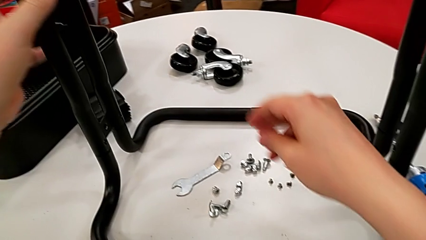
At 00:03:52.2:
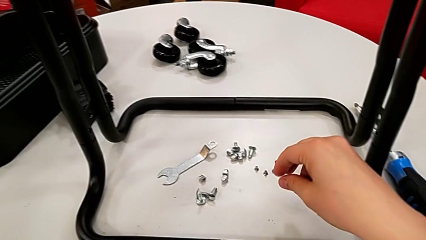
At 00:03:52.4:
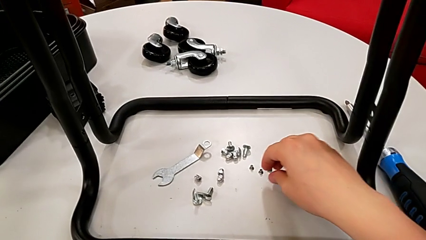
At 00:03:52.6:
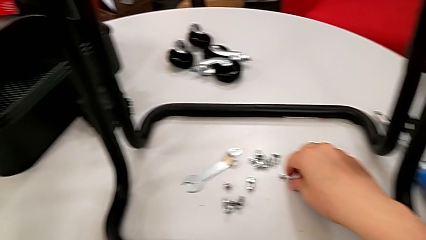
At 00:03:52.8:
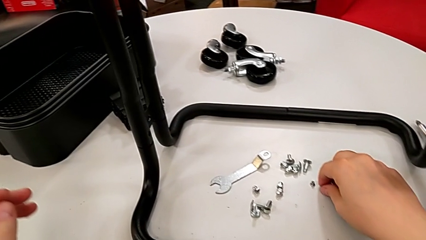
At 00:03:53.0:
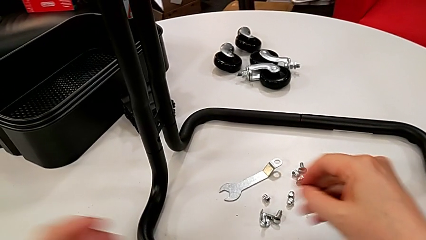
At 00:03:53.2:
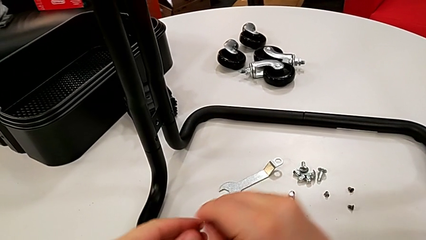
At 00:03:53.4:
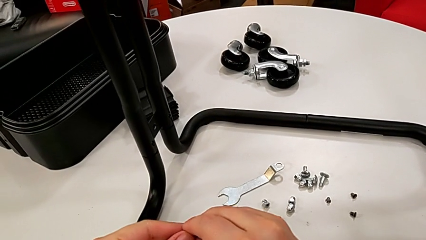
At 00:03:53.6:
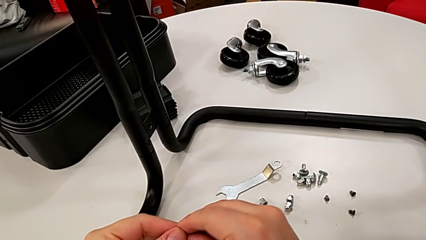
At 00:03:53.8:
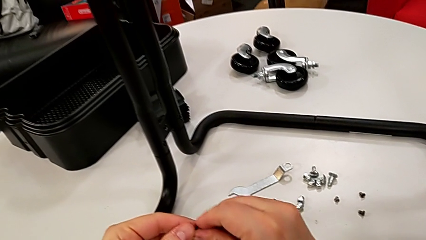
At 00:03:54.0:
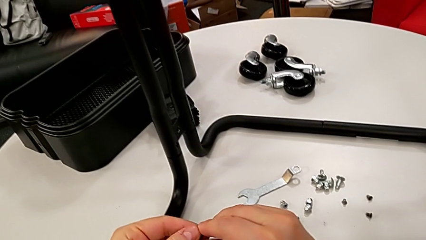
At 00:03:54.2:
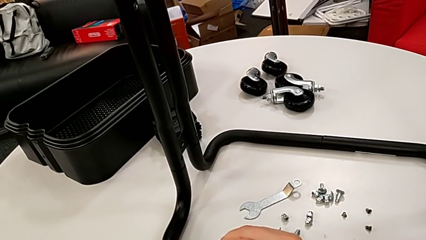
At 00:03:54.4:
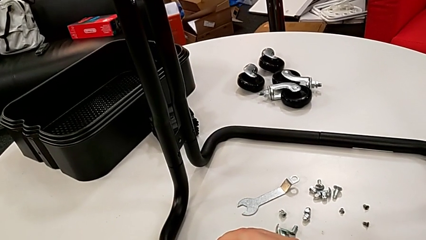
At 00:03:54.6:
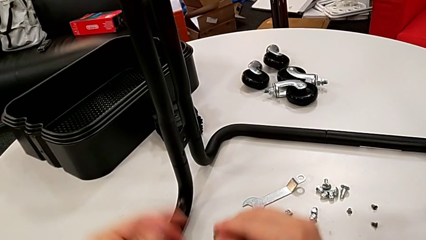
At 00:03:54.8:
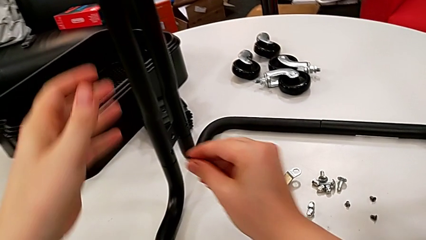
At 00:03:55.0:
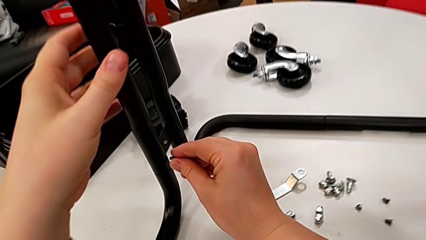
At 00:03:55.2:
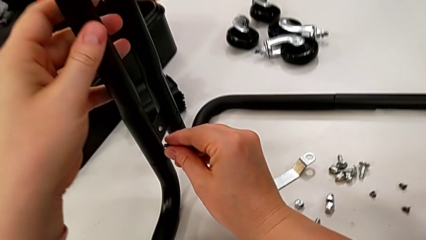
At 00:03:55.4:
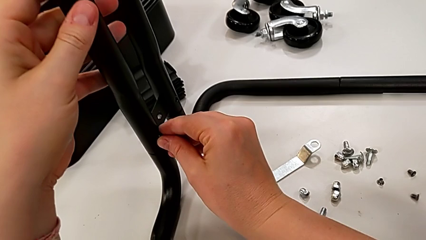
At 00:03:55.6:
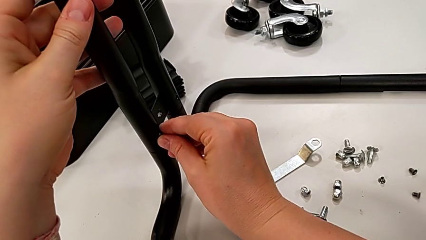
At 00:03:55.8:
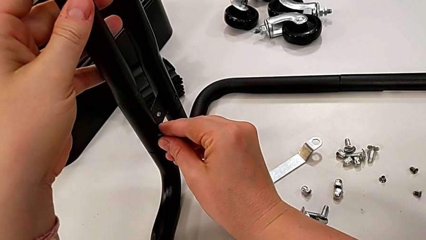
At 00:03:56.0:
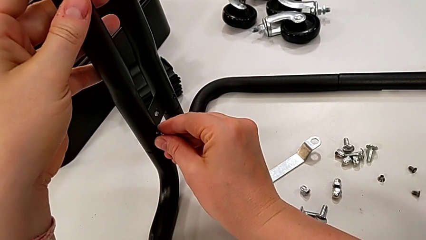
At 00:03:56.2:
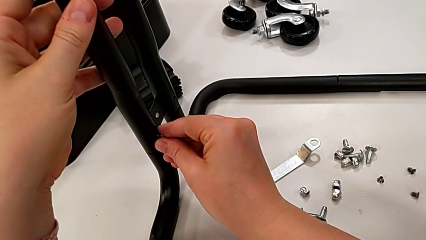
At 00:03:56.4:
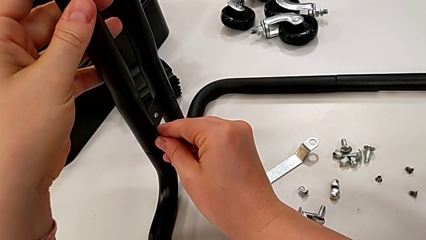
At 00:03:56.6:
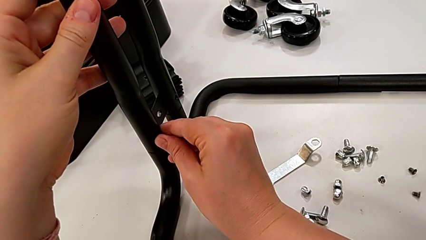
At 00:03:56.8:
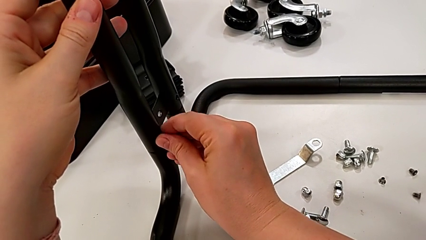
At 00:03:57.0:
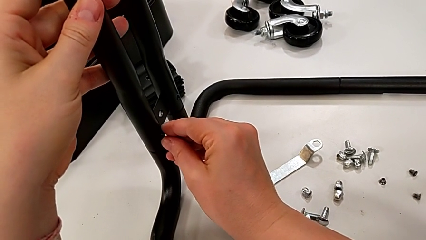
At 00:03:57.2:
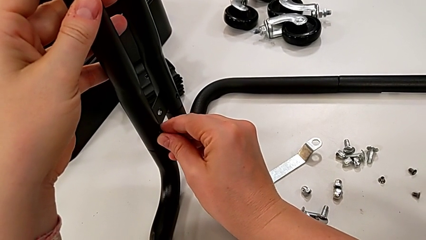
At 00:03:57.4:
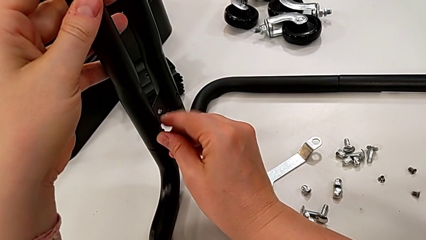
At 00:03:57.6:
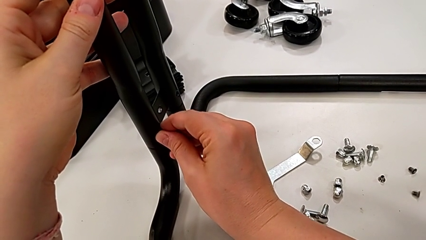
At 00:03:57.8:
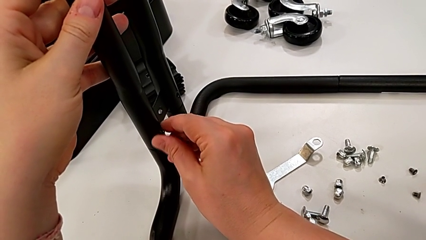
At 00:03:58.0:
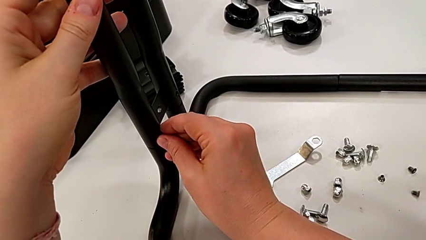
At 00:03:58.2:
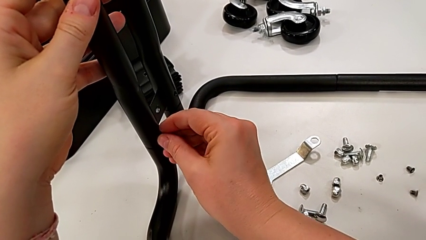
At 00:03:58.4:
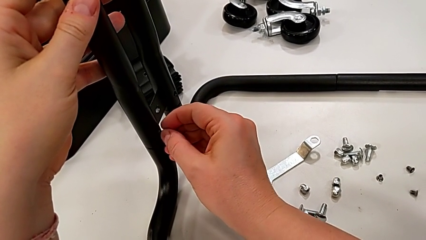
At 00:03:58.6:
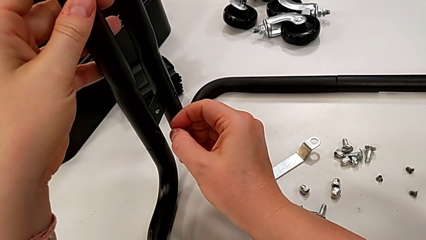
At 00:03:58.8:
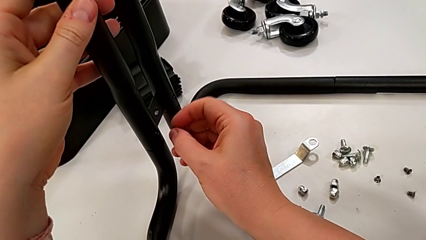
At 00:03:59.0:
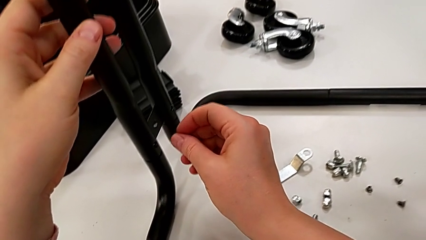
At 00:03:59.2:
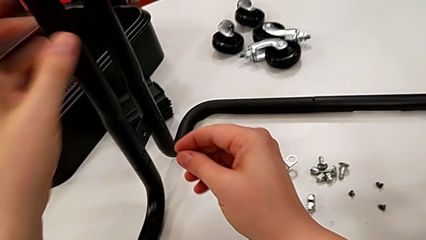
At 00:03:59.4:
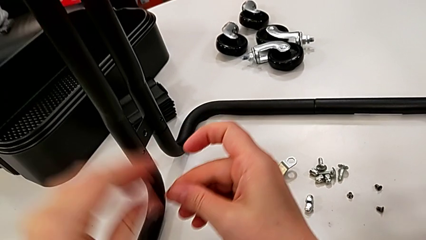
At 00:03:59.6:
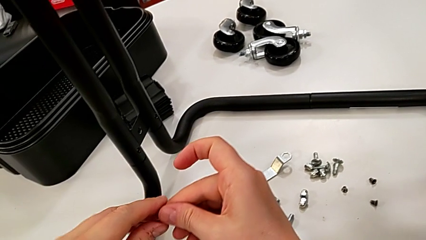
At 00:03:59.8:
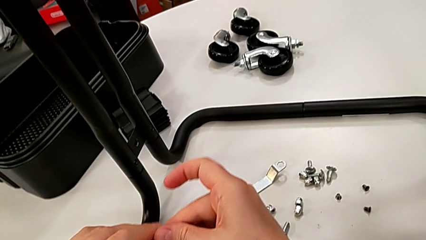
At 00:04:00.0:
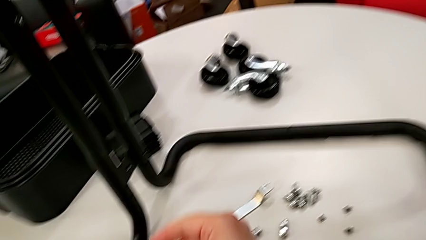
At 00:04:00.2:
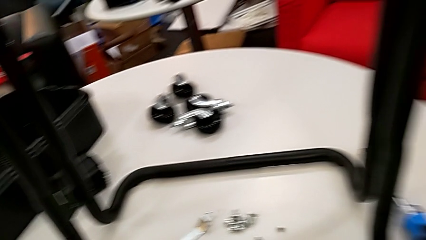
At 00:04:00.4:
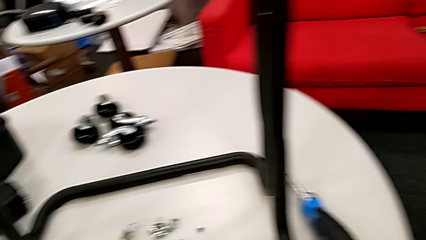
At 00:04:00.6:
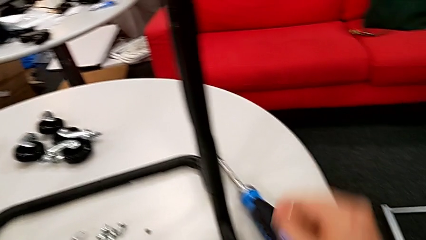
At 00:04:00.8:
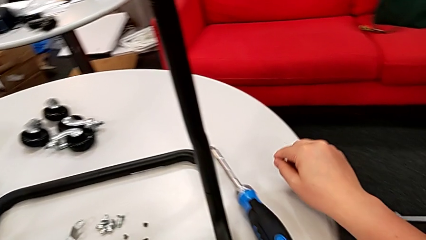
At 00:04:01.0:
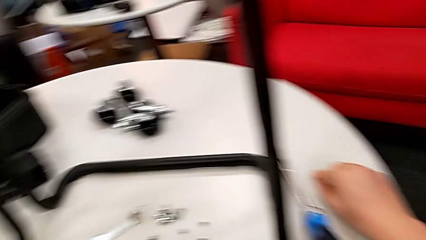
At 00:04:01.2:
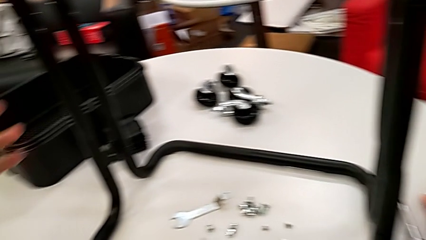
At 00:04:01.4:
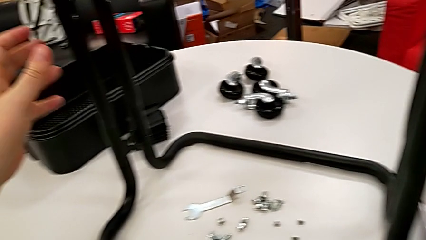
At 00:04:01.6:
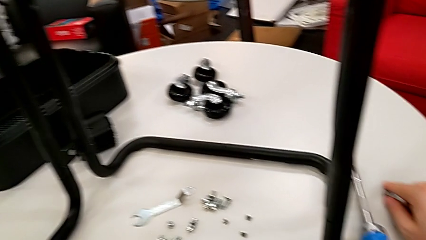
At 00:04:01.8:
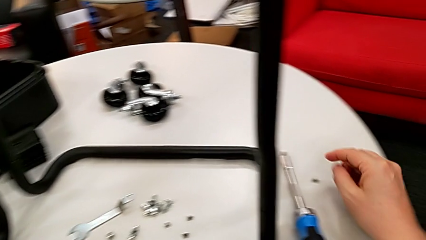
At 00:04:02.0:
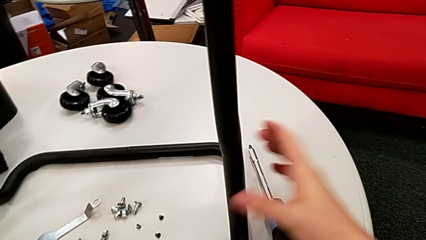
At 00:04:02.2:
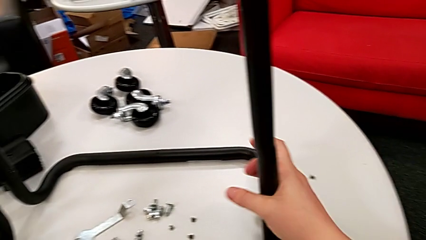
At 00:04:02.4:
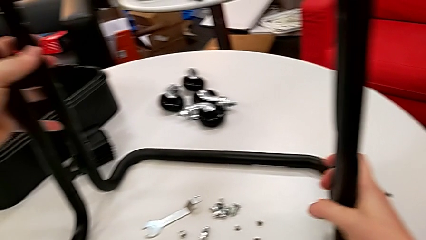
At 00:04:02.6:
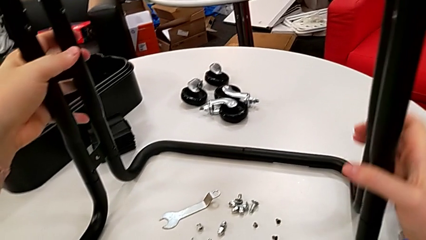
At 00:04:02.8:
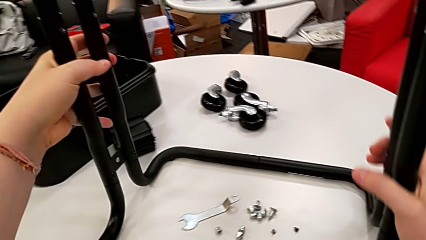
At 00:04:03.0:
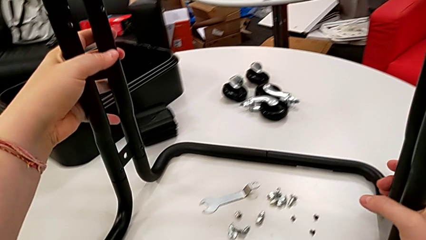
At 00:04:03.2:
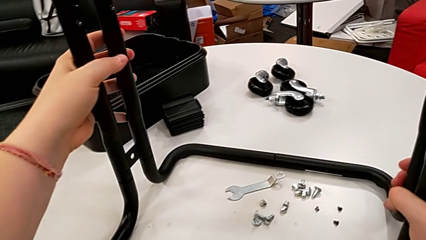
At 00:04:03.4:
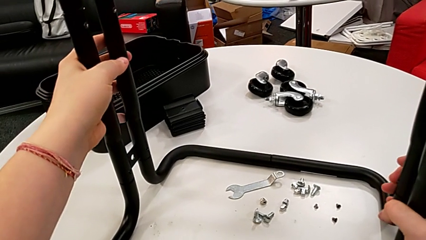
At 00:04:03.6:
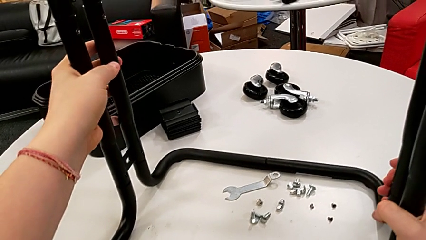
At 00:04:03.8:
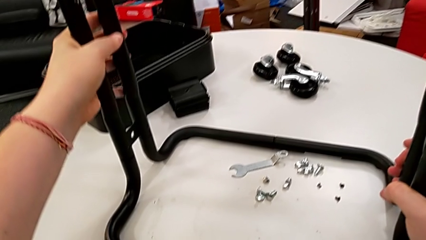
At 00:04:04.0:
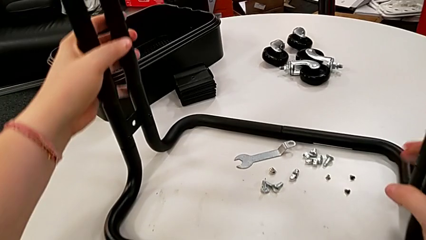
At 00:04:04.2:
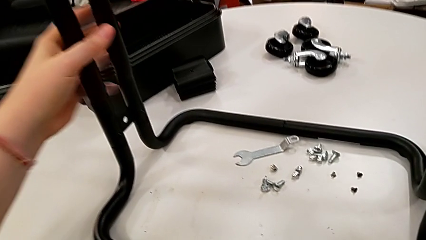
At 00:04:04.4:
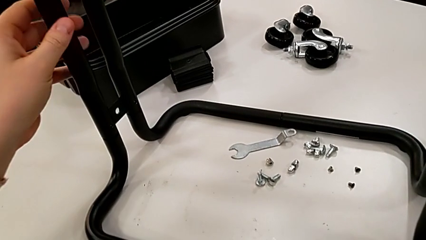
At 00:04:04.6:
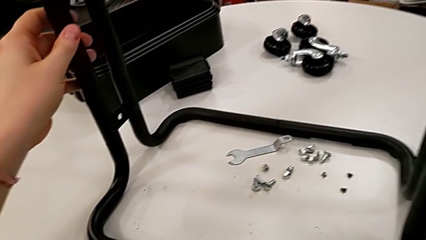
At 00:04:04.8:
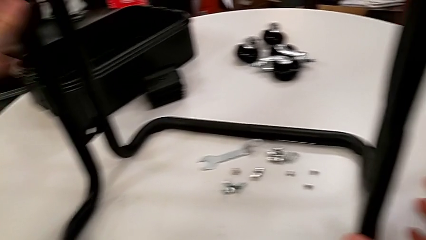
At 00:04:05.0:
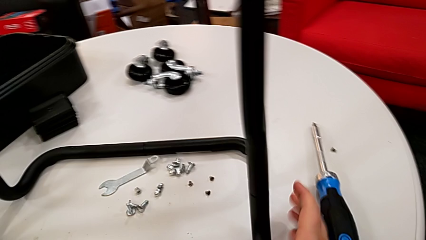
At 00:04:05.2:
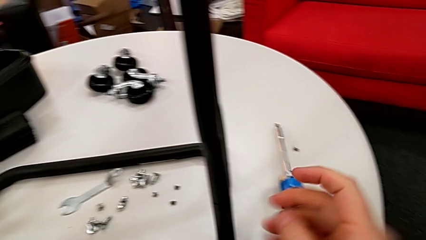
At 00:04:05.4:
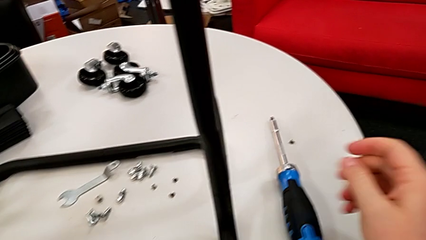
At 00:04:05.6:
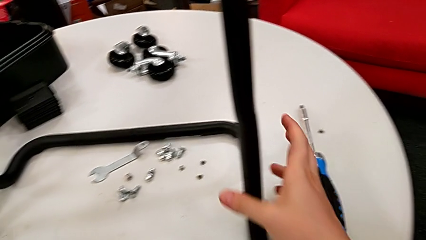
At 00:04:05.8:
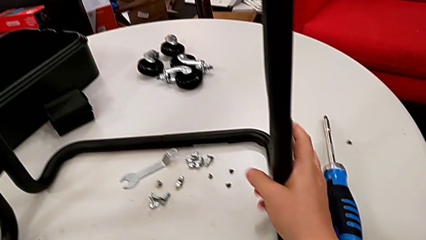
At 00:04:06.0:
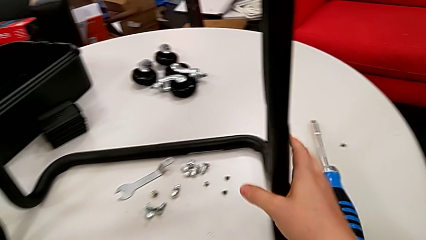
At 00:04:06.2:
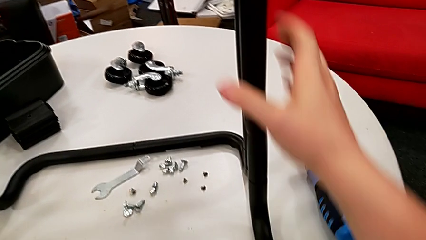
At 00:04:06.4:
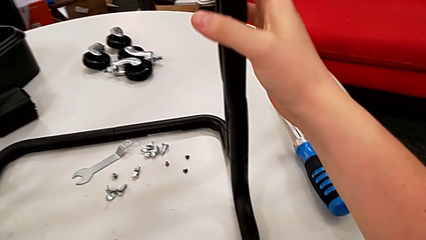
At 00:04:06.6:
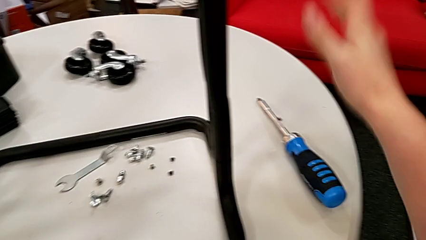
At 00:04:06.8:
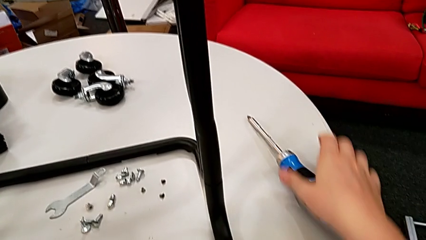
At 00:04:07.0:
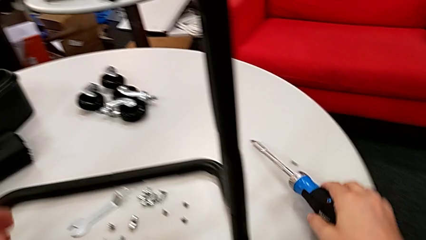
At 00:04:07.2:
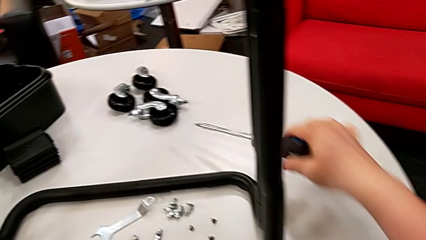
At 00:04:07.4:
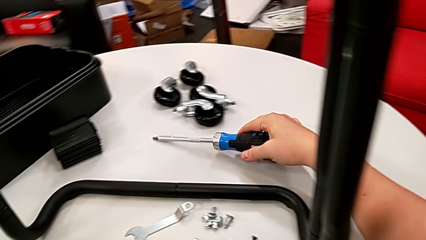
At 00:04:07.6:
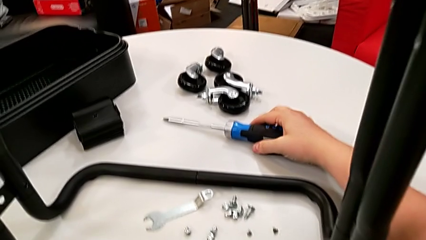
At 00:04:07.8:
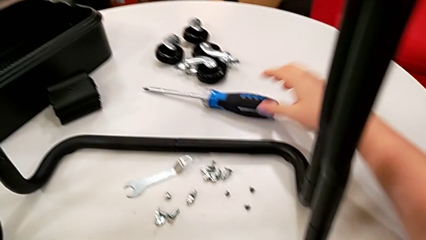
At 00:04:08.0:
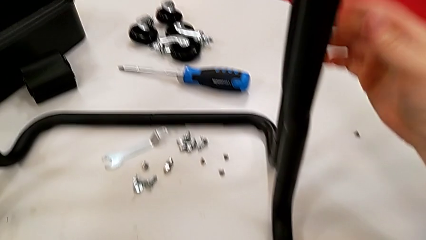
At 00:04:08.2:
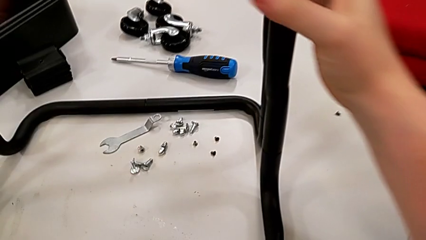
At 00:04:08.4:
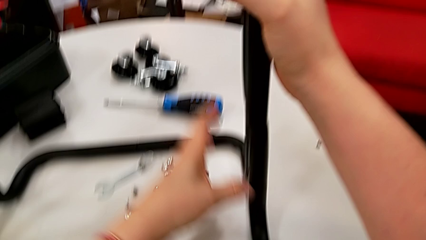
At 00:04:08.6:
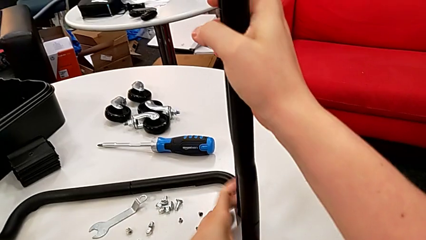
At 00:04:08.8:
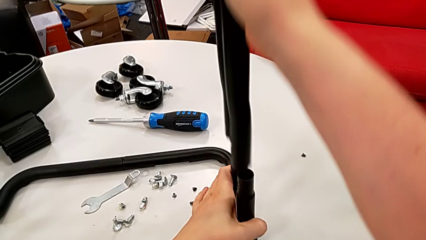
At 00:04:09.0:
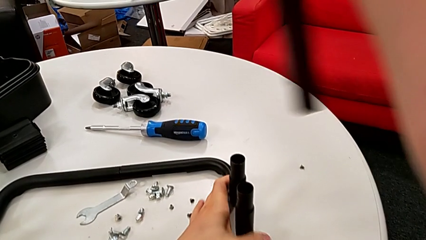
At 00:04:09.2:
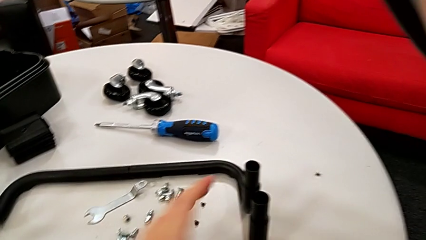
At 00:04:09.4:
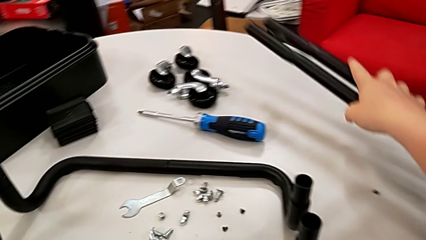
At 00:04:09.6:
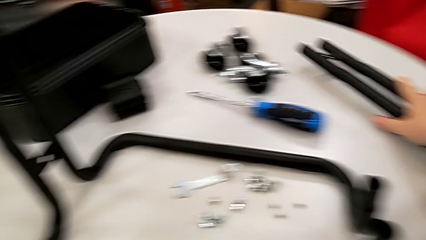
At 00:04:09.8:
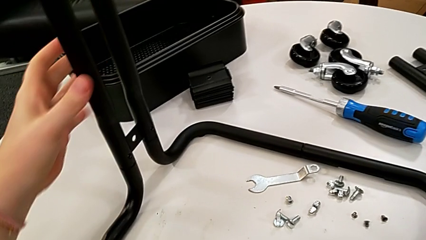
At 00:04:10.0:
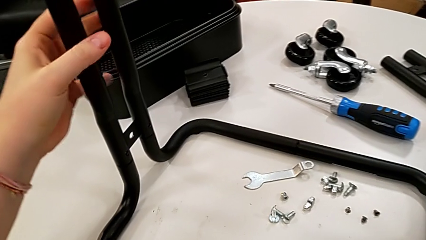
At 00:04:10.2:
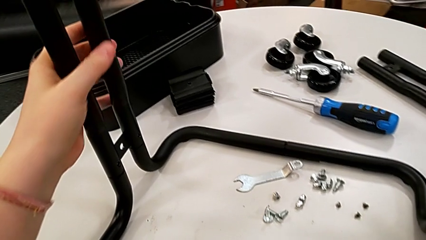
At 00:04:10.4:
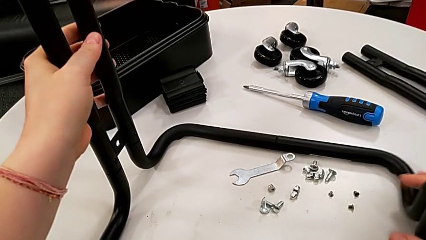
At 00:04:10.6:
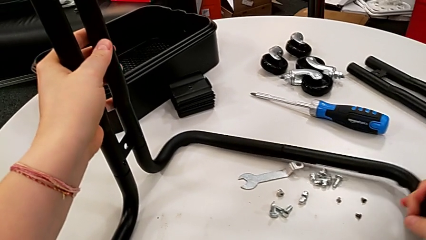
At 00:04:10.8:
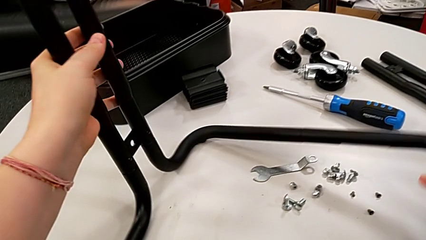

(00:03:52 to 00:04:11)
The camera wearer is screwing the first side bars onto the base frame.
